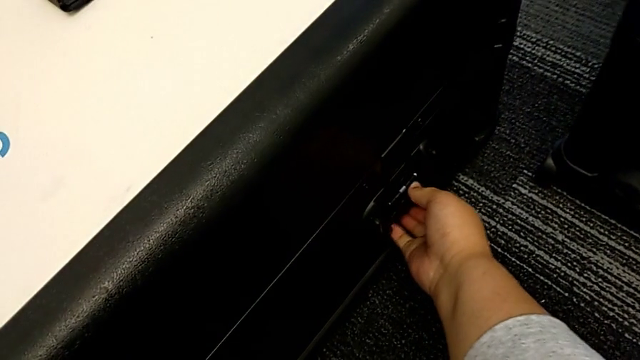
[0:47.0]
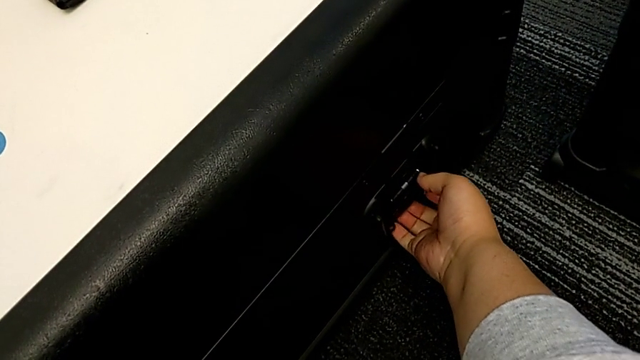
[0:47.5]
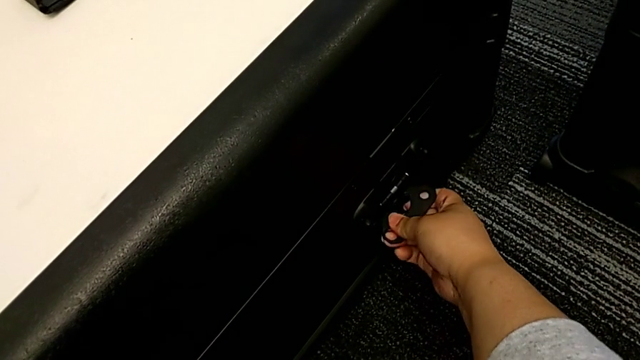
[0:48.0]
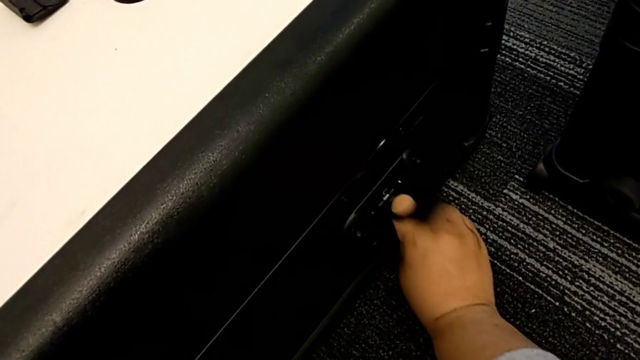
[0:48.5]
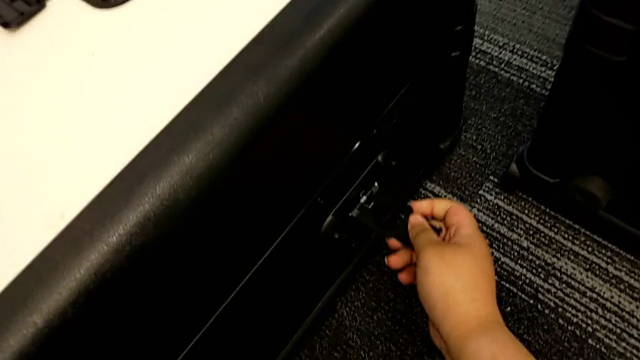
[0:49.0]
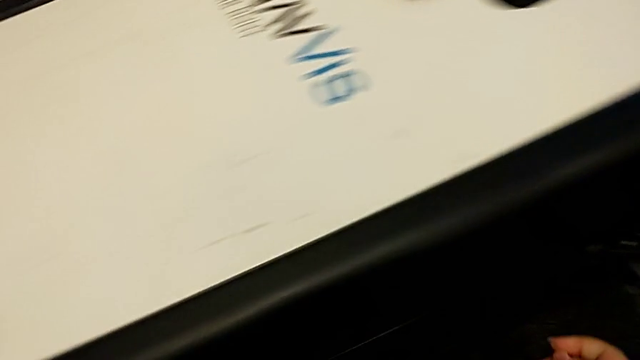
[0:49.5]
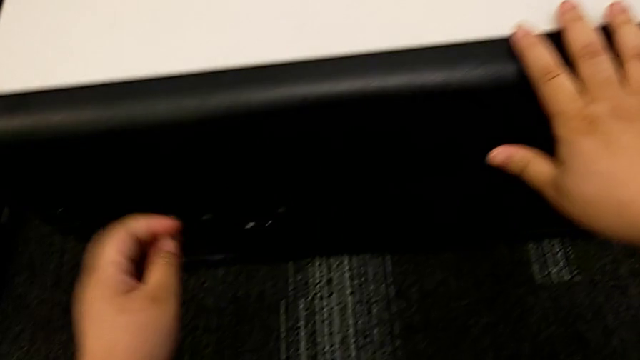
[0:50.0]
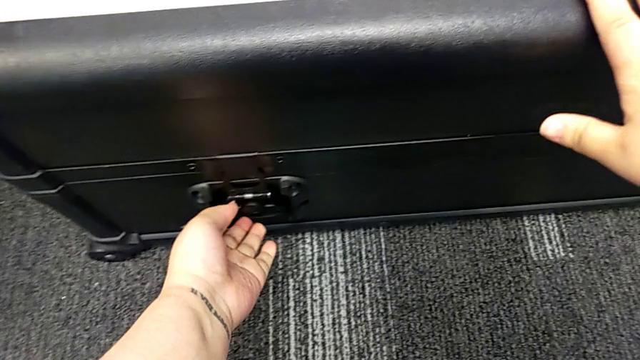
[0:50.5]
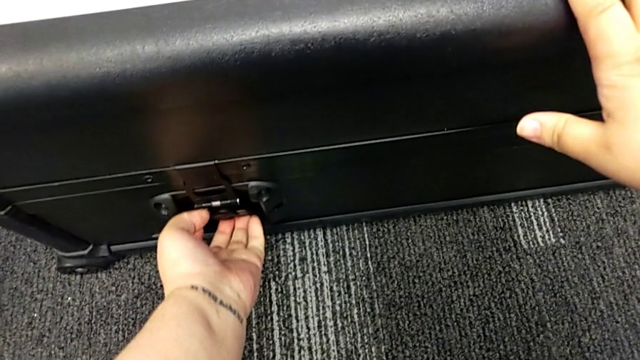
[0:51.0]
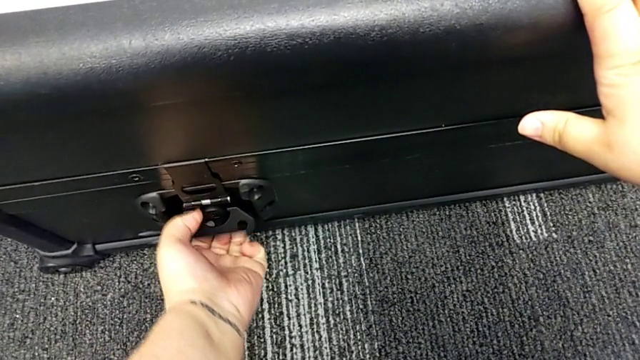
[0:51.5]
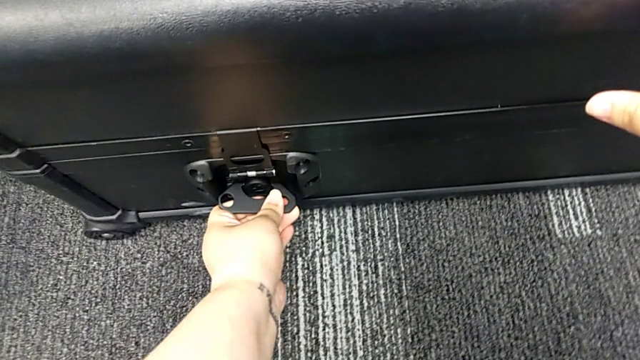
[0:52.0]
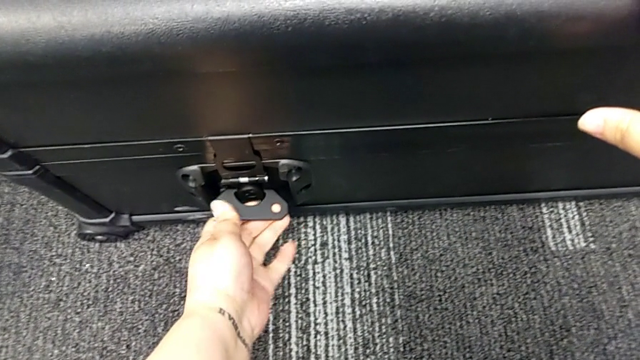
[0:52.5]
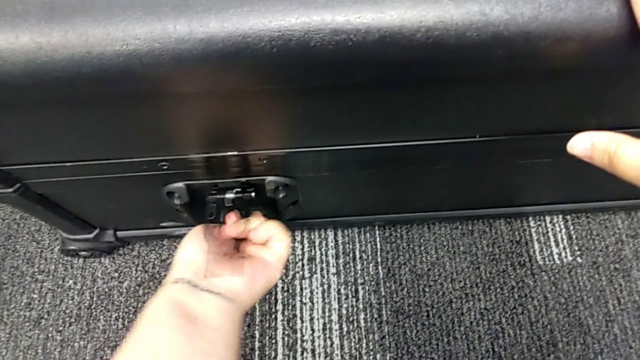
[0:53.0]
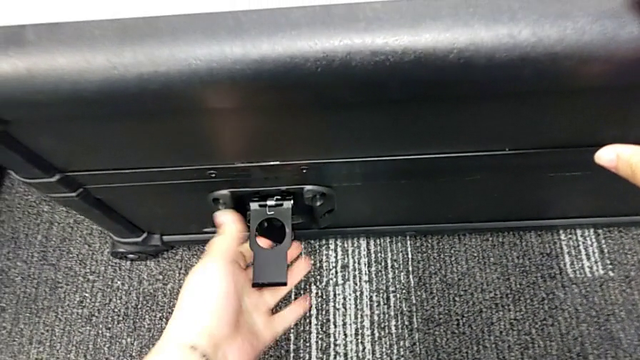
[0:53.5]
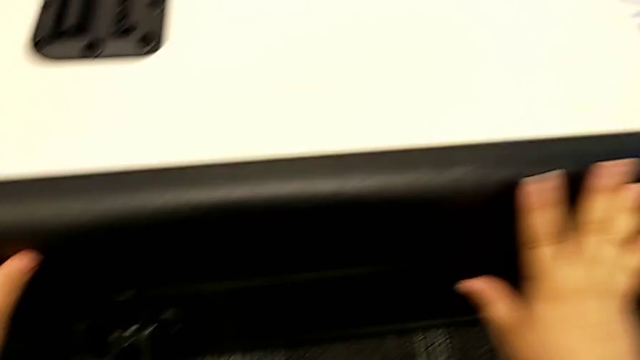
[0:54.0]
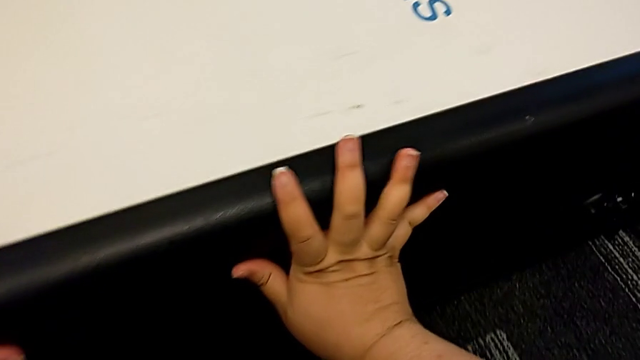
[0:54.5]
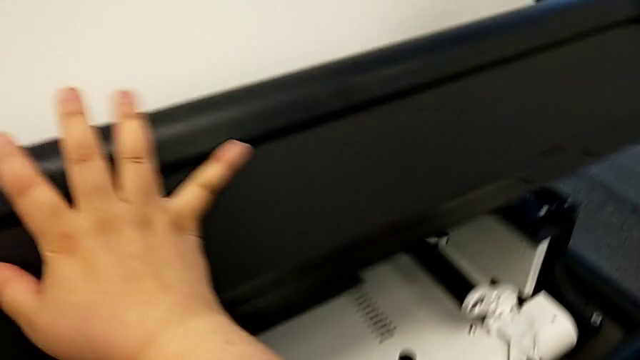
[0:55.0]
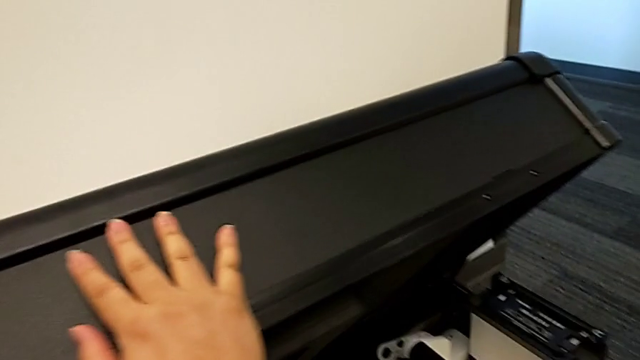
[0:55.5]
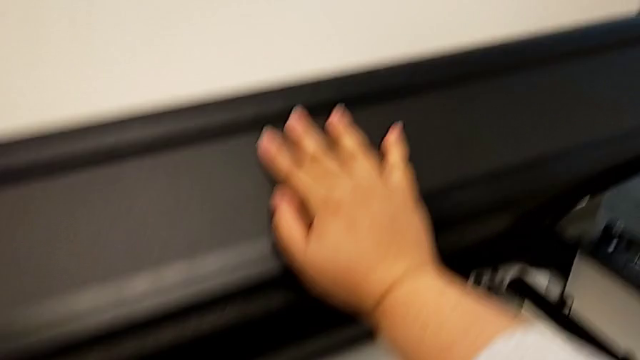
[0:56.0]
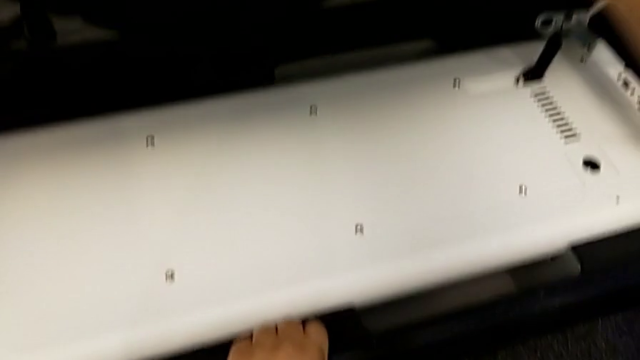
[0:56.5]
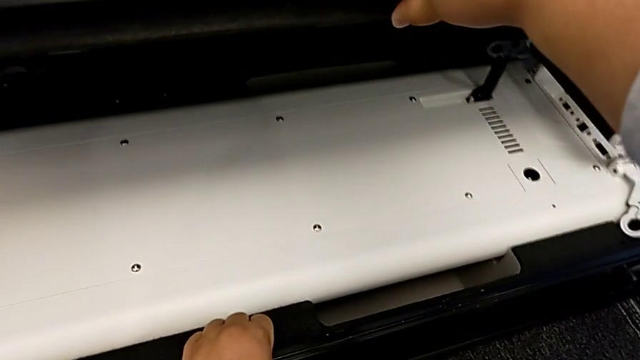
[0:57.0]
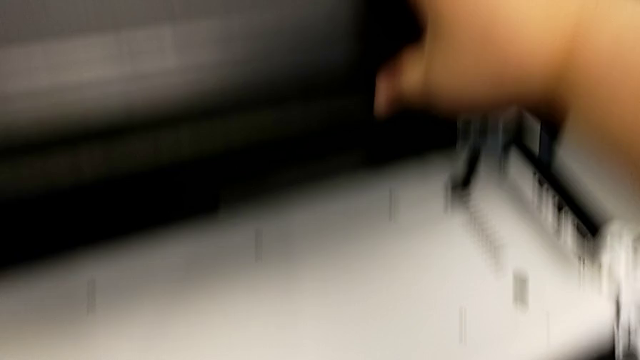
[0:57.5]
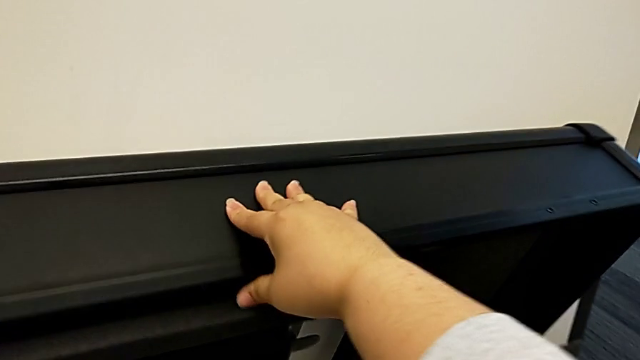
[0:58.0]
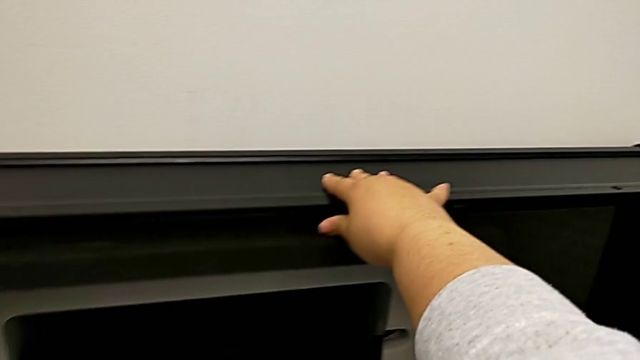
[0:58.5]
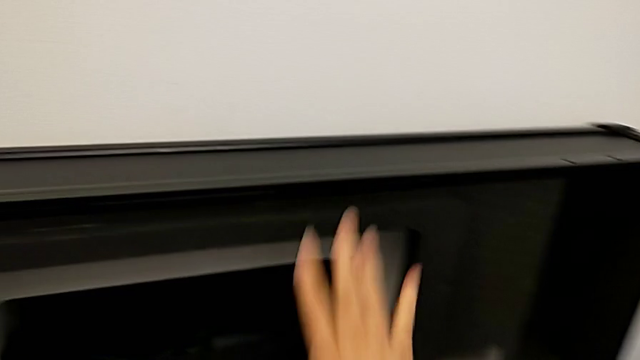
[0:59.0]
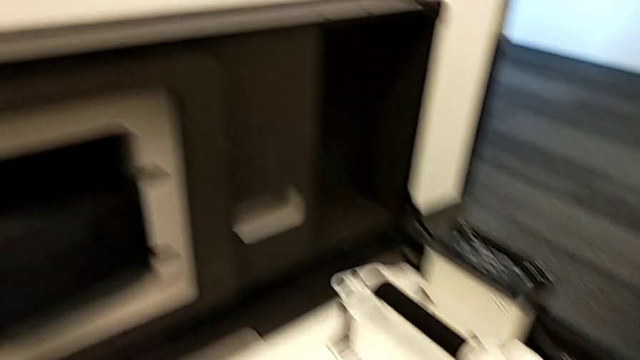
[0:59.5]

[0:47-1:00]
The camera wearer is opening the boxes. They unlock the third box twice and open it.

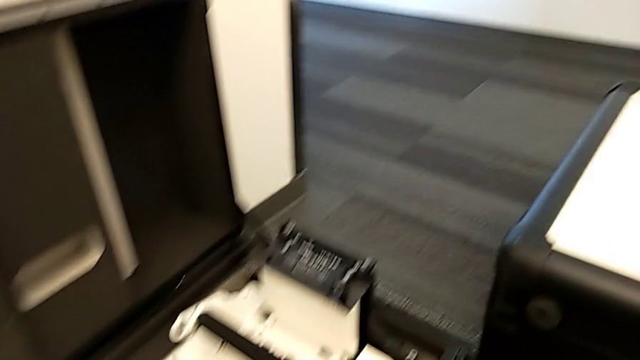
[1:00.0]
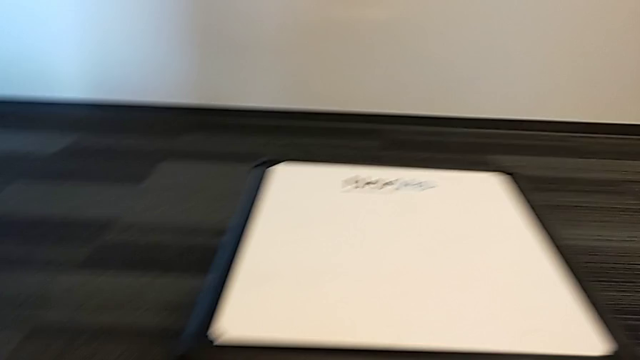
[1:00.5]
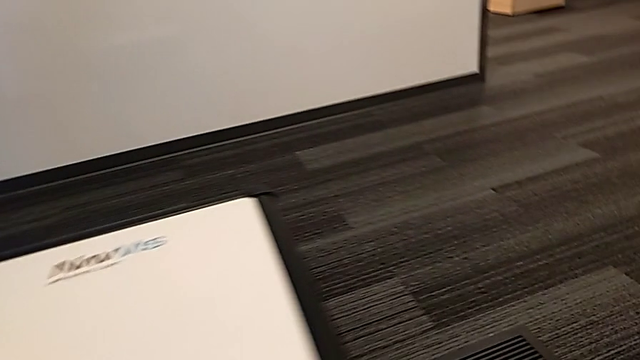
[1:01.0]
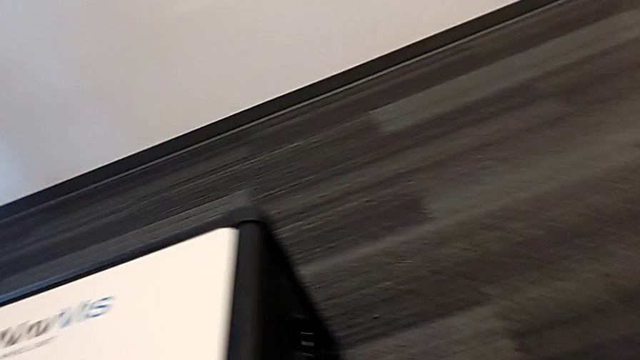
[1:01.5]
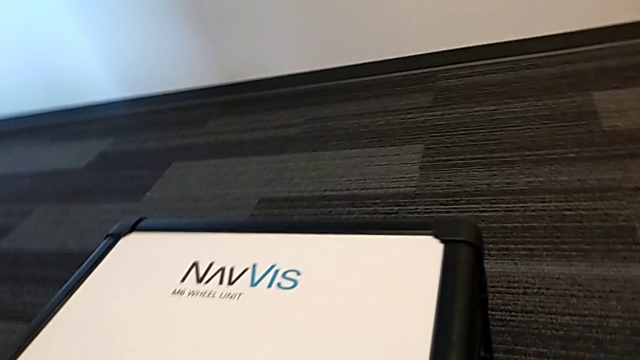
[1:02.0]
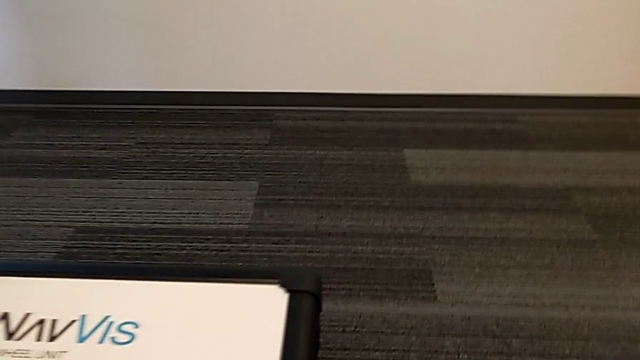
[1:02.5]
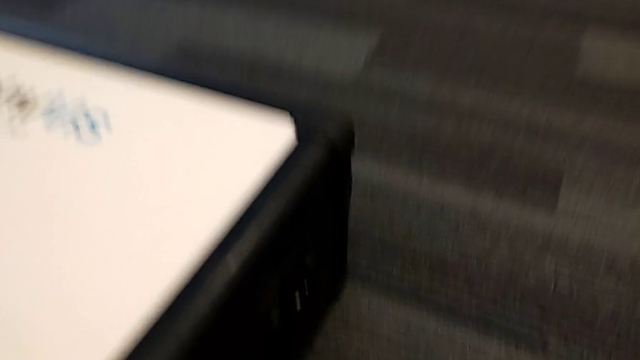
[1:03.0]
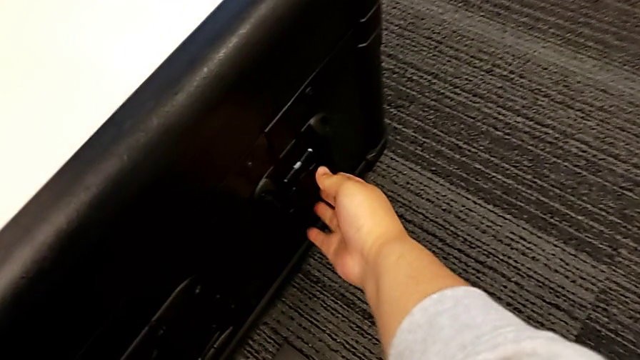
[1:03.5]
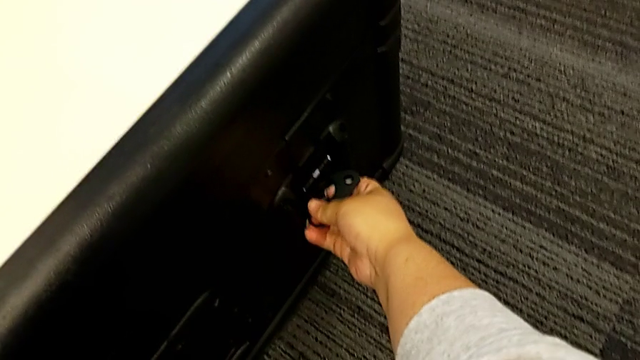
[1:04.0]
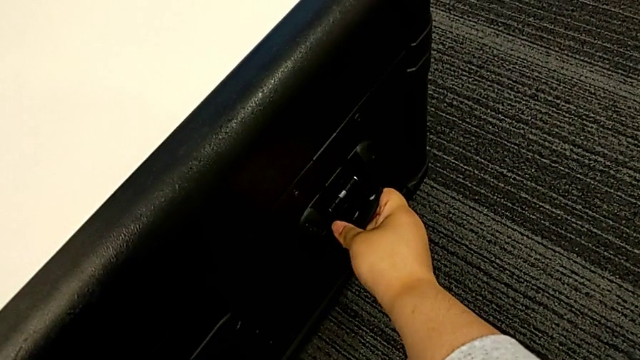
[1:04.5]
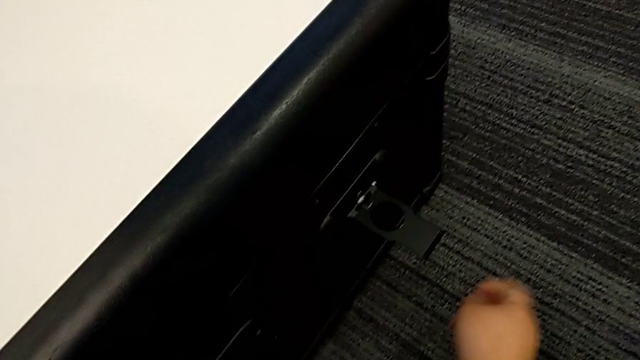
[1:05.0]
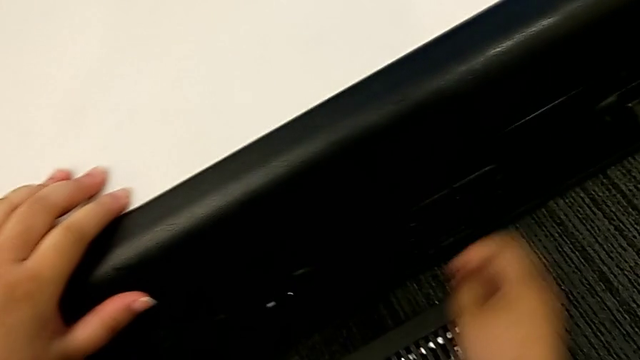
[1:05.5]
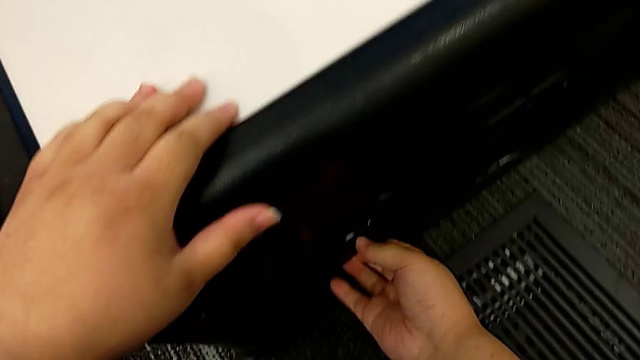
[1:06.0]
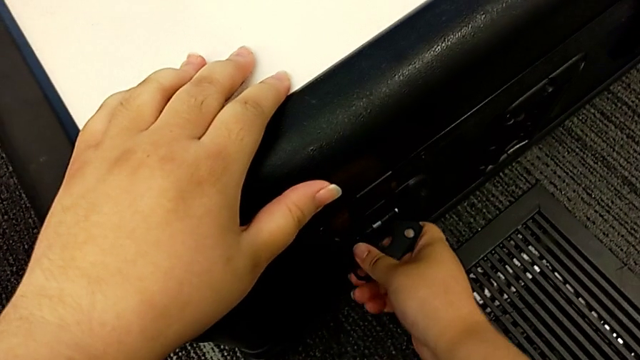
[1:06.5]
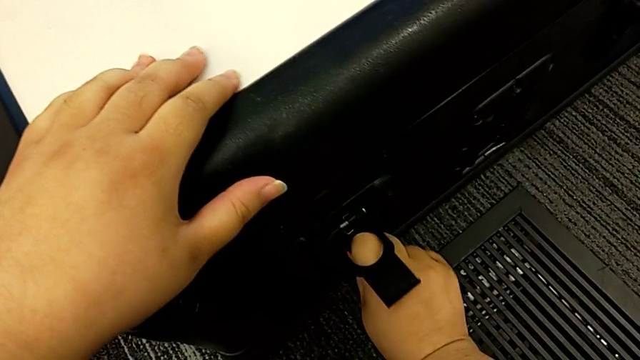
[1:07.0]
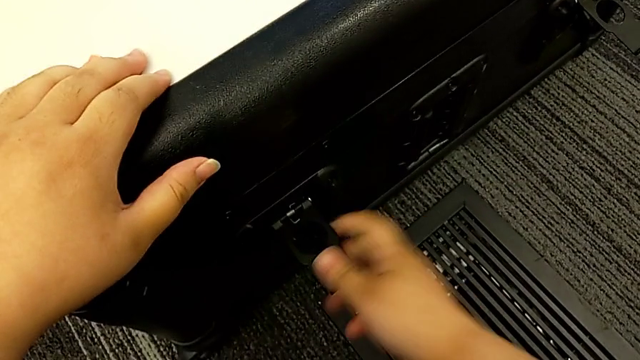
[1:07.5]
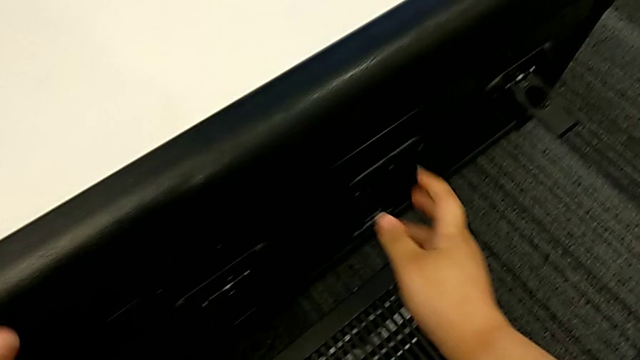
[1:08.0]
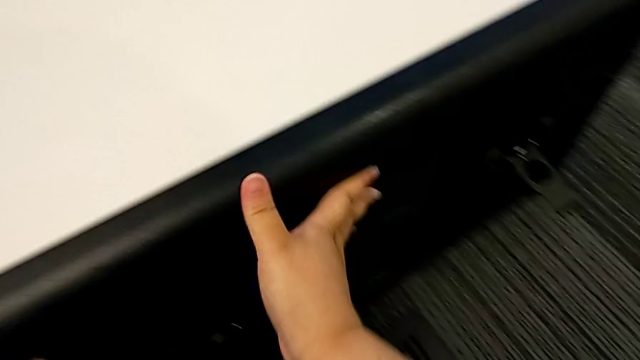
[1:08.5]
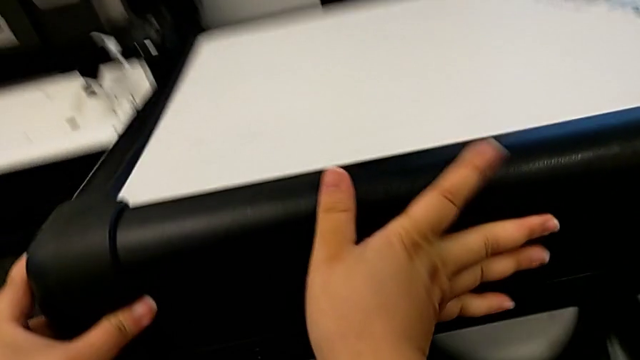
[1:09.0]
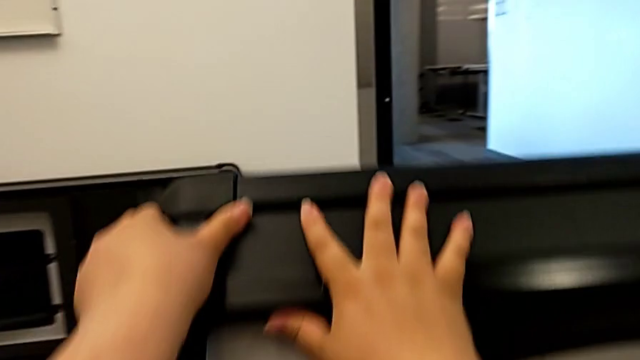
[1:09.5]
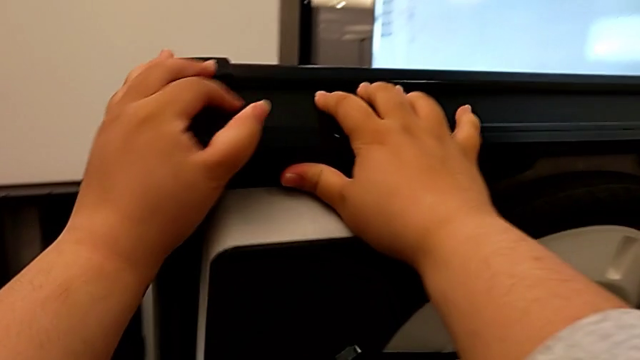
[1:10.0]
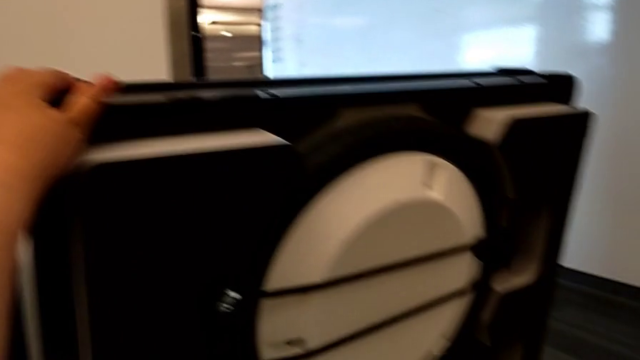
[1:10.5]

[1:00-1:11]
The camera wearer is opening the boxes. They open the fourth box, unlock it and begin to open it.
